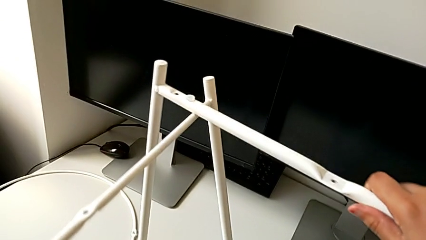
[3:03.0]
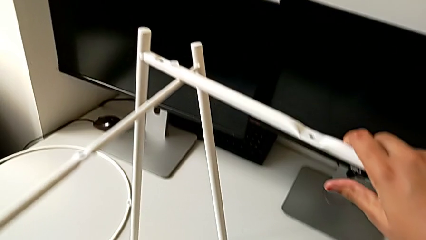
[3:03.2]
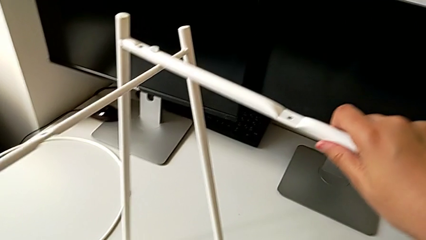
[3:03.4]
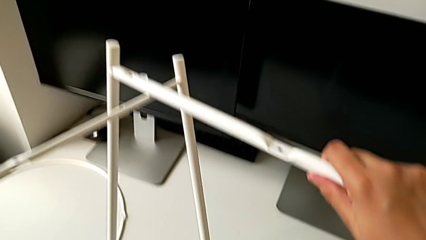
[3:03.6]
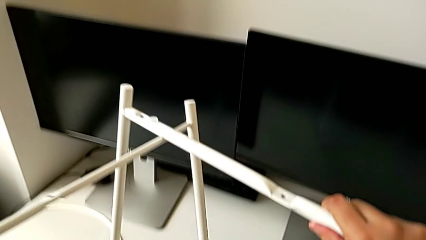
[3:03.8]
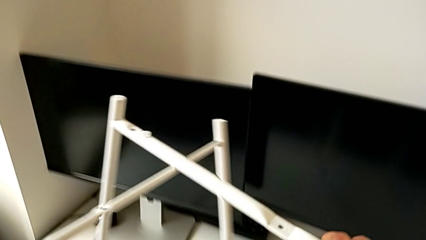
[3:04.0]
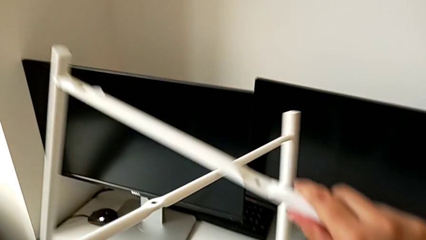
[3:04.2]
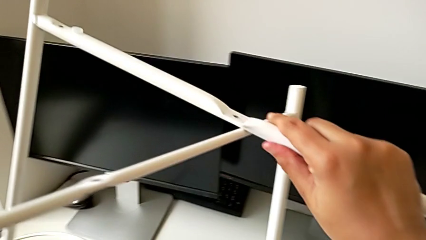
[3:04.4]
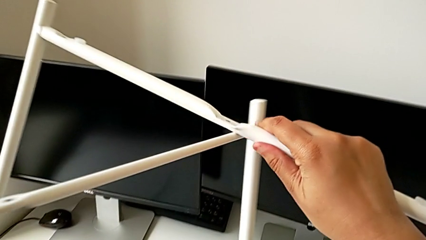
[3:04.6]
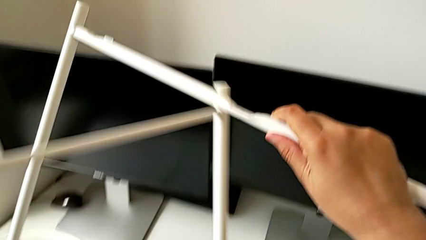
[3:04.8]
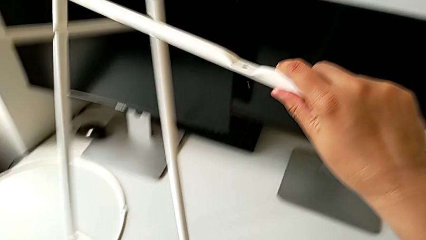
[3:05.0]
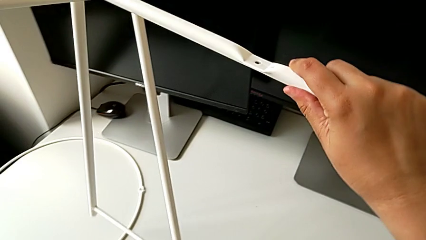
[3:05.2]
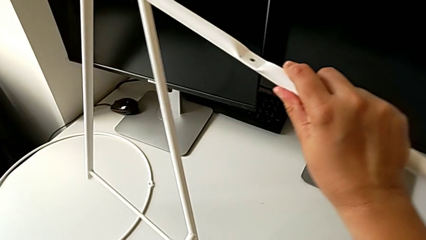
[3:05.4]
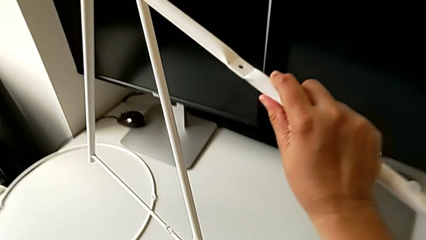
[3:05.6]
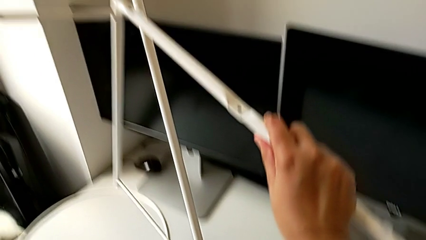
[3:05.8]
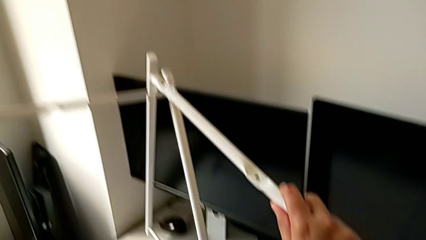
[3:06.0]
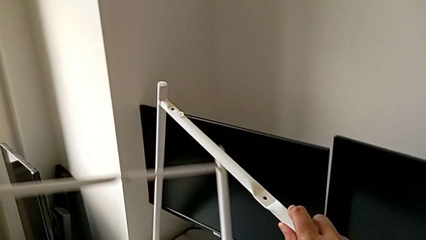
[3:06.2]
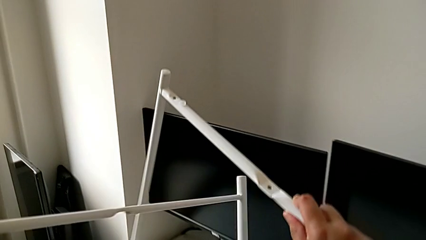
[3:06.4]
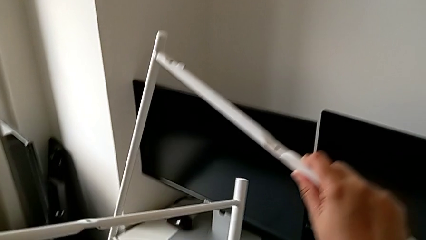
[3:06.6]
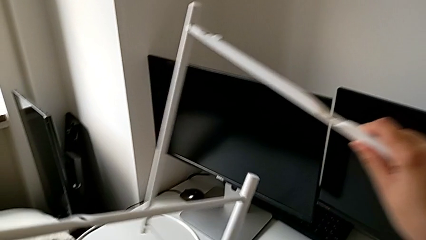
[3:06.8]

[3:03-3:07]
The camera wearer is trying to assemble the legs. They lift the leg and withdraw it.

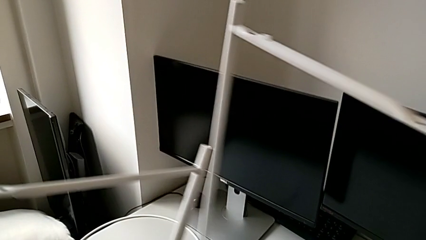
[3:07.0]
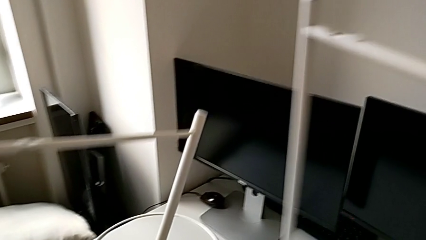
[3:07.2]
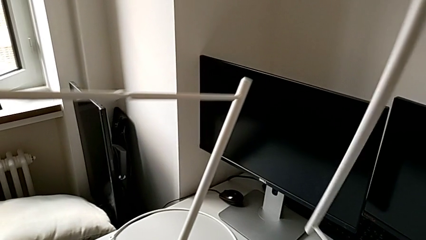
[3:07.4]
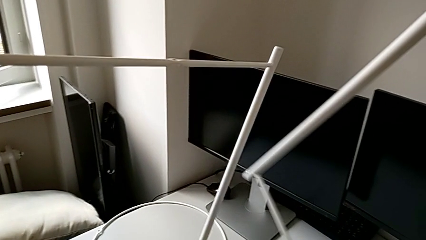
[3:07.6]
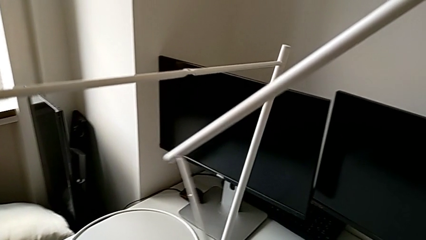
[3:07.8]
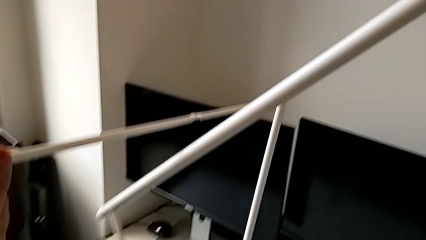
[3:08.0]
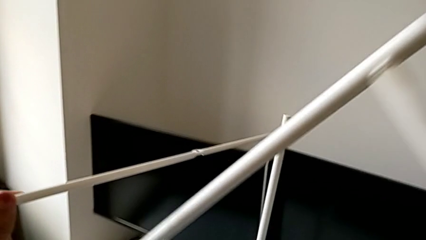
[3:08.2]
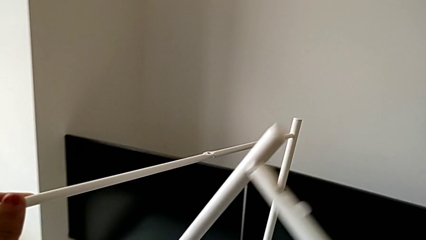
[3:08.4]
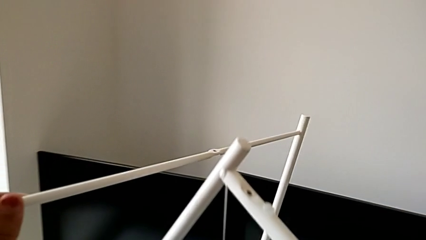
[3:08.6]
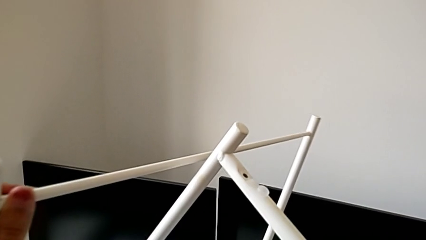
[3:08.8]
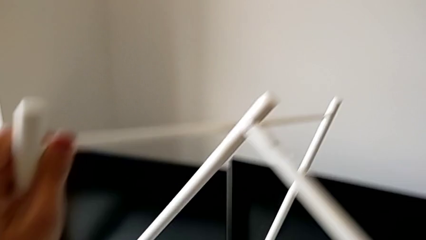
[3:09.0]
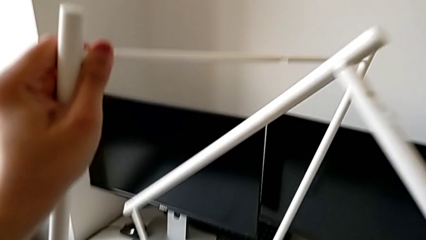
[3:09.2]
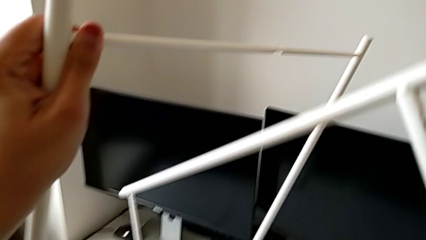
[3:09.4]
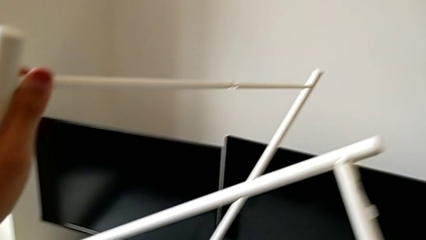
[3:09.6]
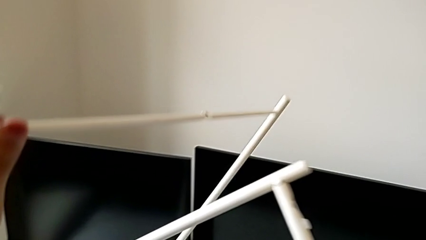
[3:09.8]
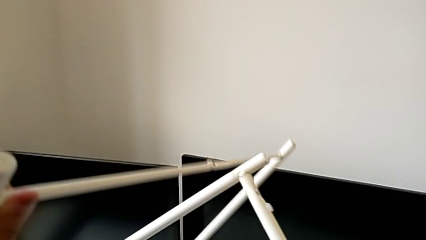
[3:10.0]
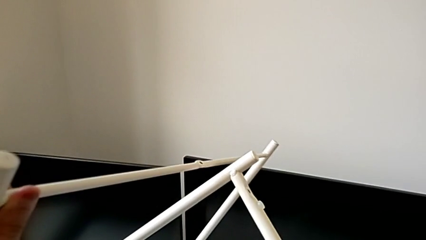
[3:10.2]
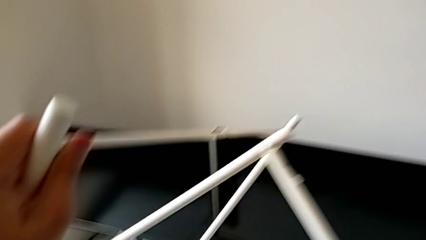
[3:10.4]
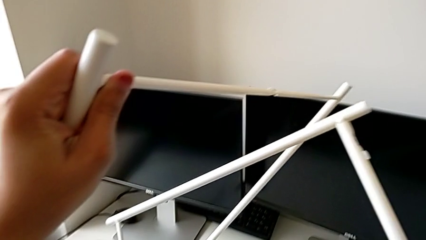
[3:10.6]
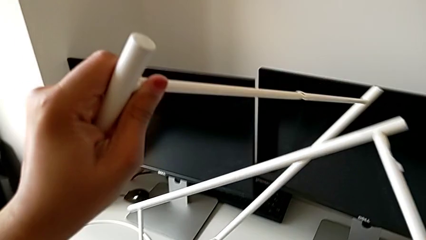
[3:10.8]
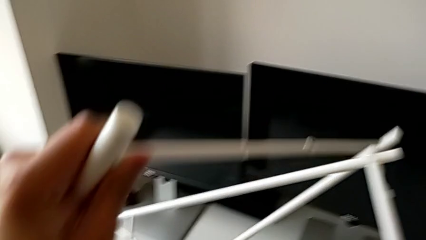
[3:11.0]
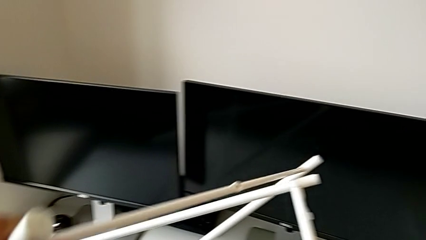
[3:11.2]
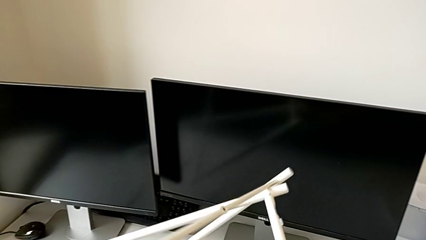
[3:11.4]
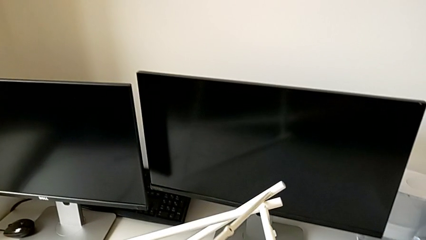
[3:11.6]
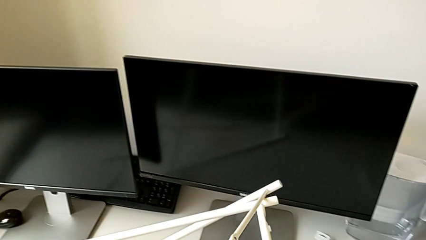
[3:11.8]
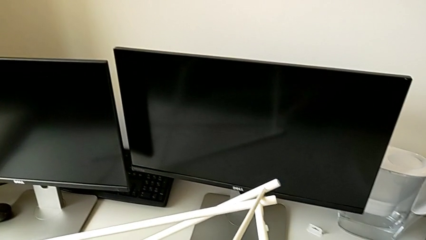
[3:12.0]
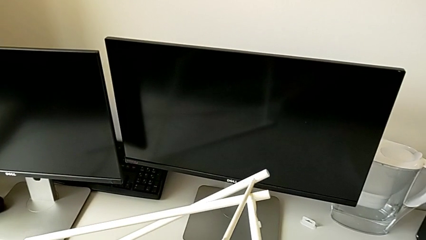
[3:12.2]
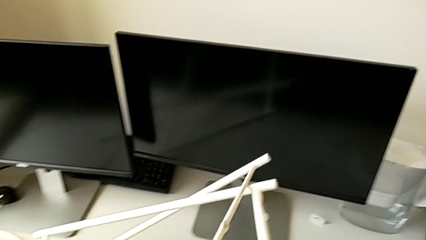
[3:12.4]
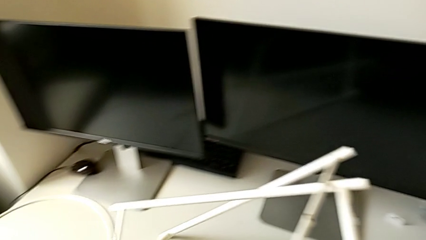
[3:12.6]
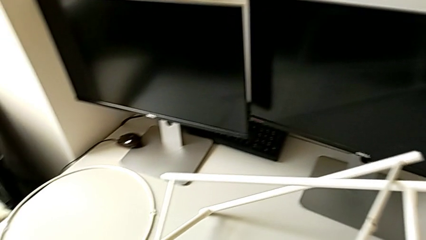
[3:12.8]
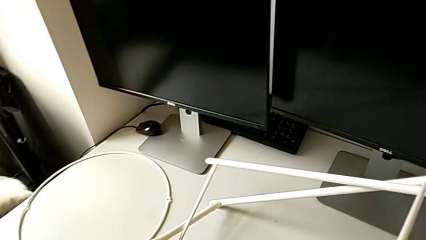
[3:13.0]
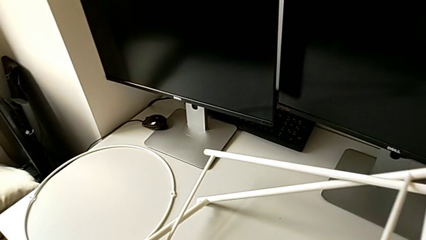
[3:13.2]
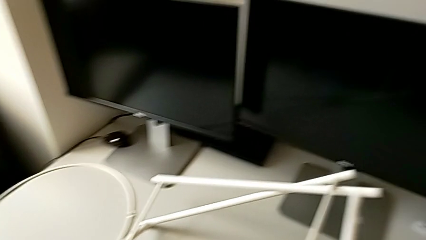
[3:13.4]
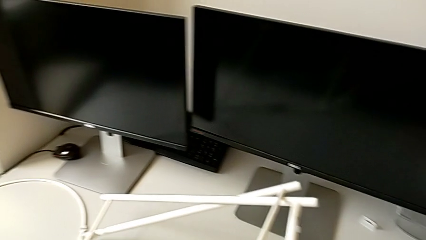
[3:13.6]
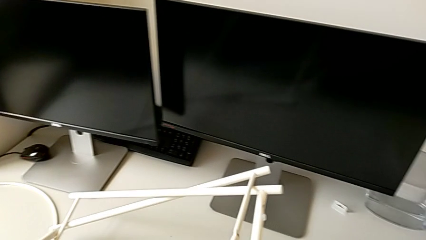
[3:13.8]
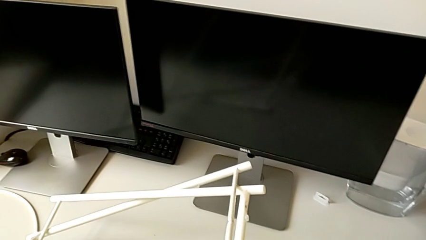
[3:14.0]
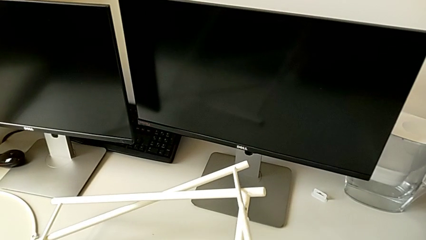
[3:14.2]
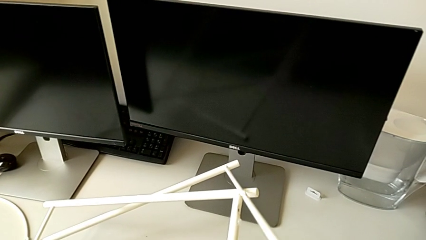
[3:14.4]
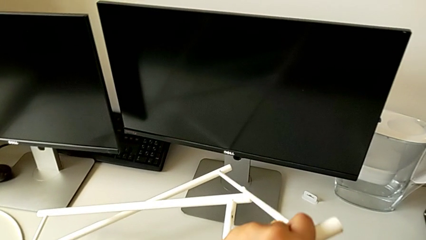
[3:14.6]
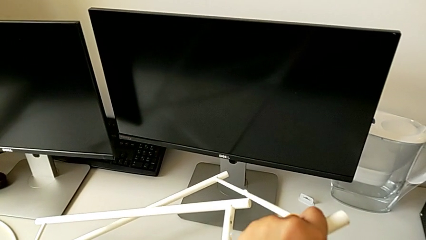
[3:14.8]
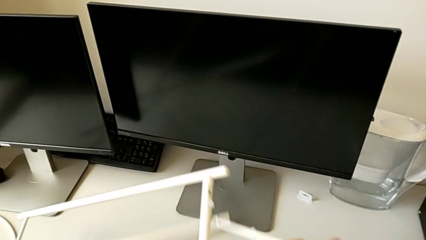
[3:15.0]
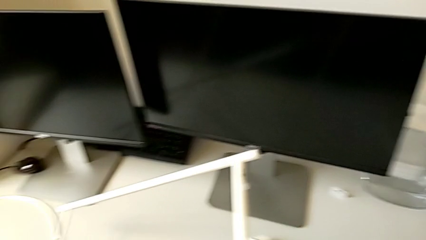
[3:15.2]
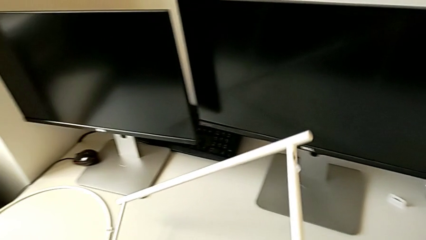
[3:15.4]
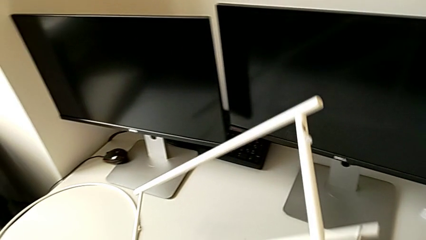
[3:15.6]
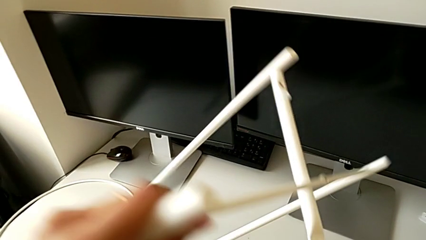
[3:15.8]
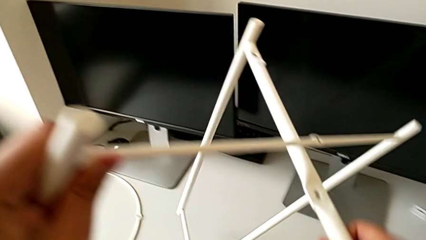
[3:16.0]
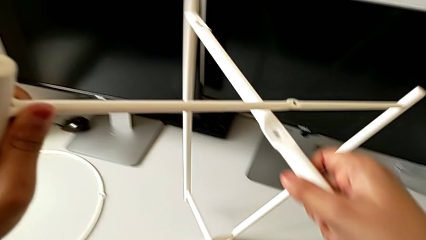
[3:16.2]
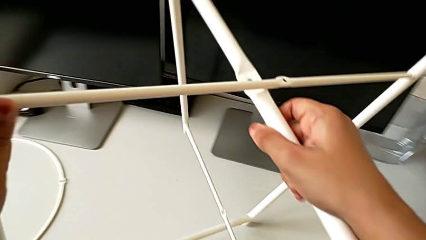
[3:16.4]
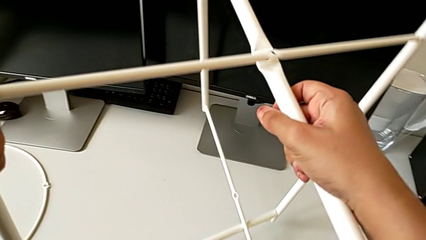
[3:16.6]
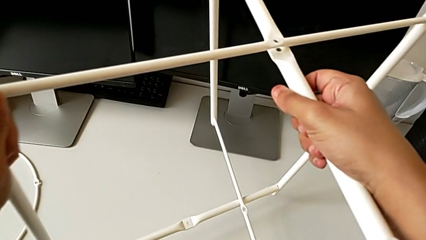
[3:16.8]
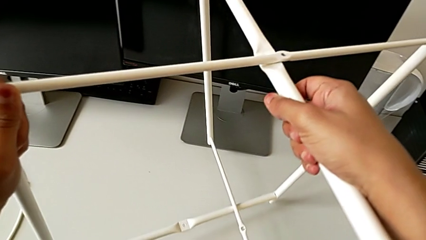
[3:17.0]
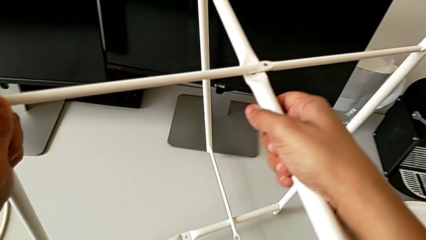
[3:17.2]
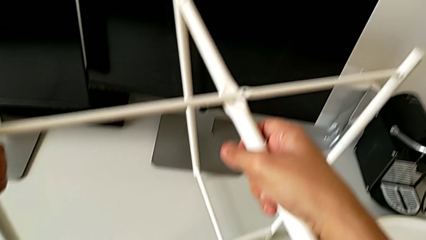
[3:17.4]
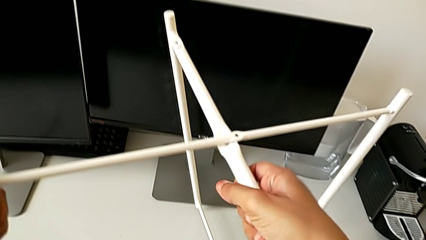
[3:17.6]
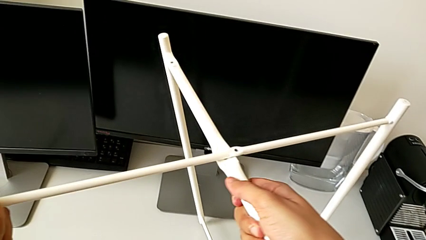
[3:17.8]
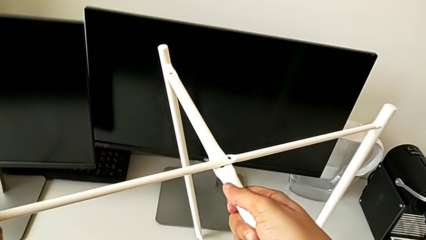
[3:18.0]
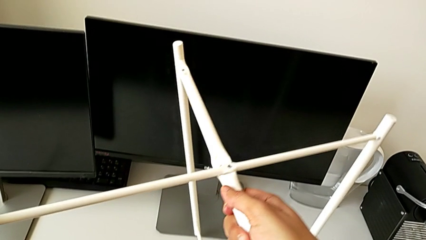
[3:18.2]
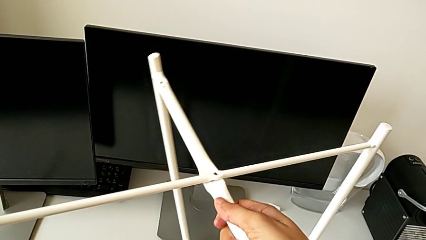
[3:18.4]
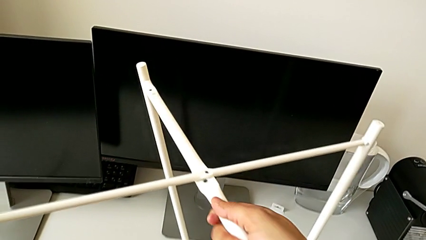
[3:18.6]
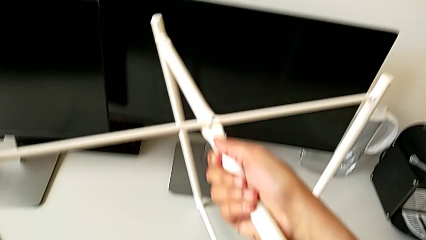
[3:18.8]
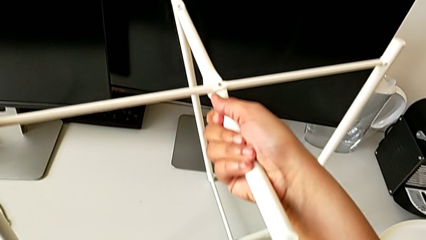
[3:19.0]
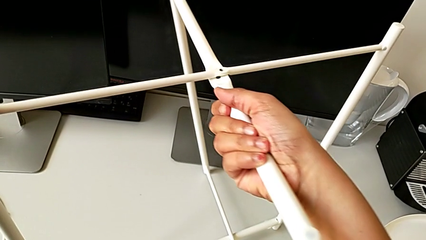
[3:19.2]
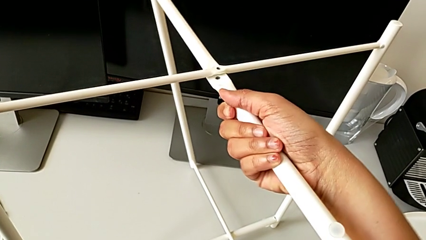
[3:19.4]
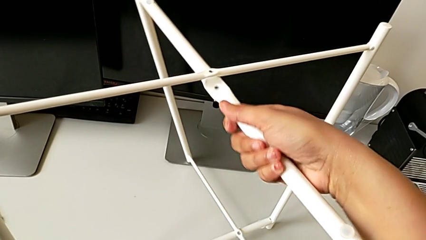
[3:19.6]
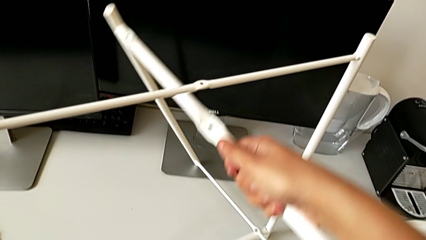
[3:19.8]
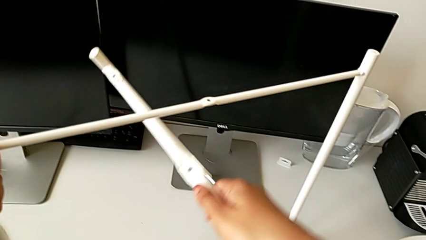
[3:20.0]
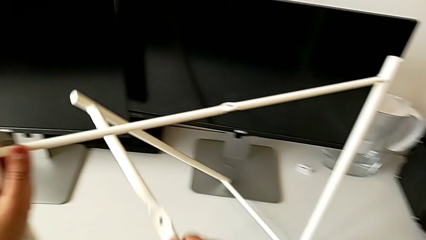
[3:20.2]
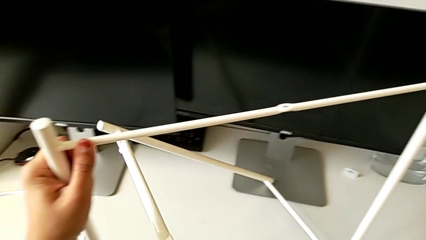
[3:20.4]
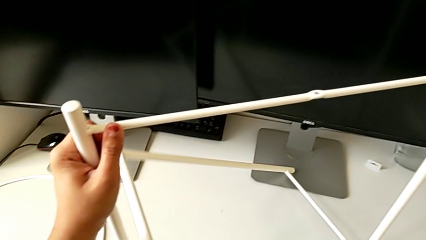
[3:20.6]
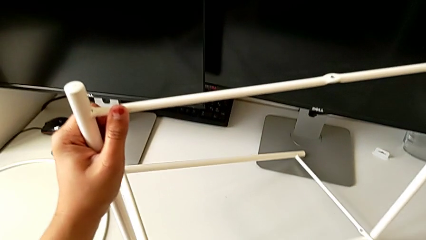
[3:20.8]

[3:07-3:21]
The camera wearer is assembling the legs. They align the leg, place it, align it, lift it, place it and rotate it.
